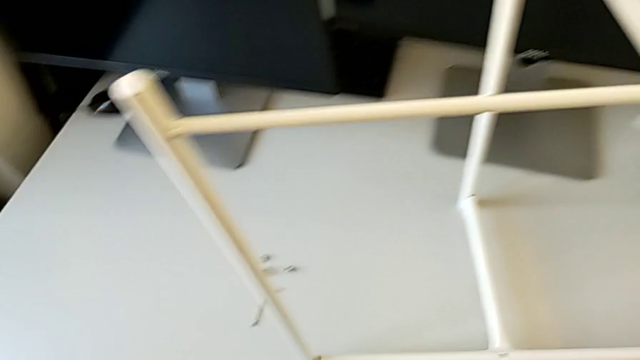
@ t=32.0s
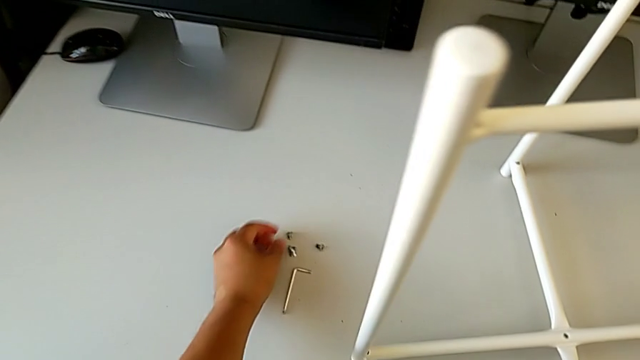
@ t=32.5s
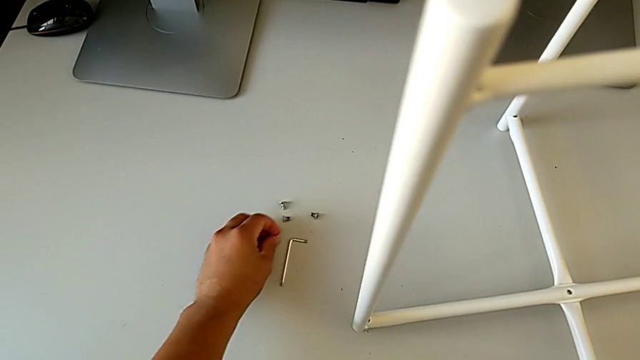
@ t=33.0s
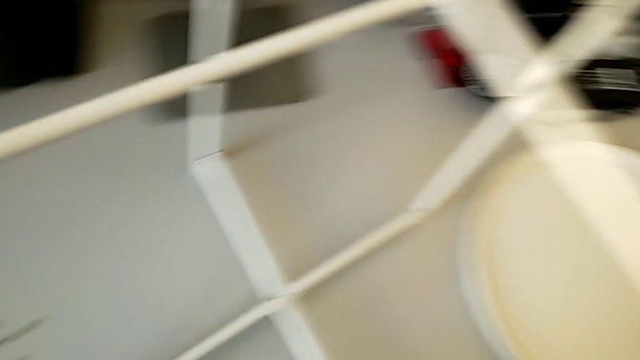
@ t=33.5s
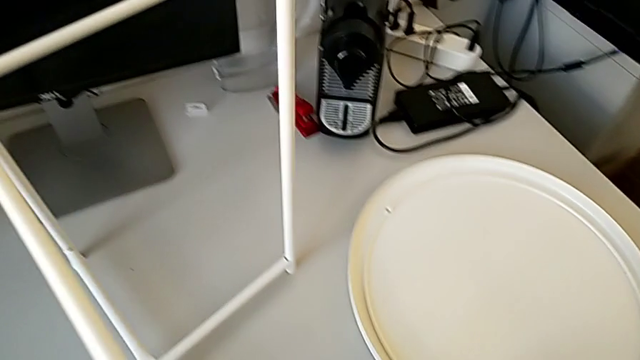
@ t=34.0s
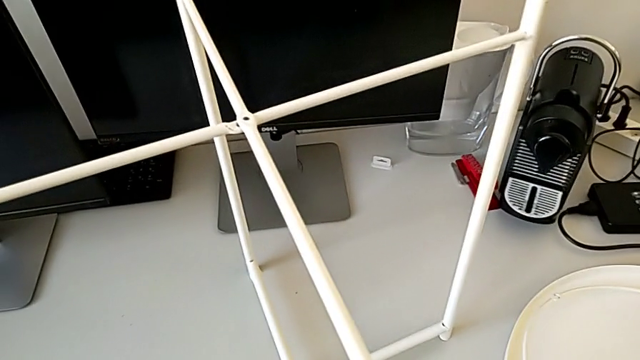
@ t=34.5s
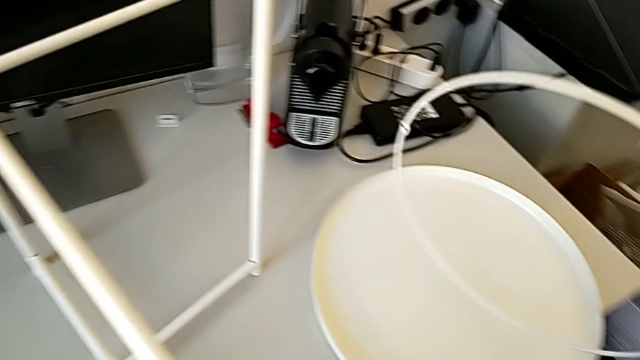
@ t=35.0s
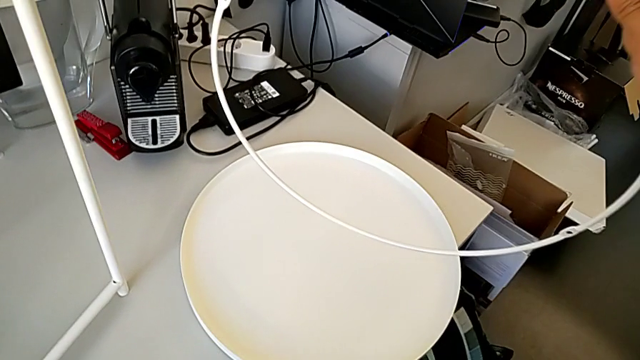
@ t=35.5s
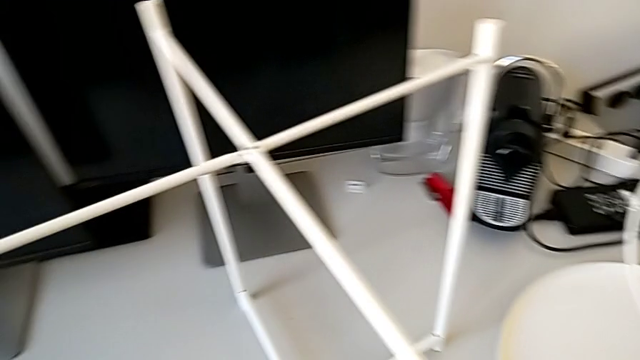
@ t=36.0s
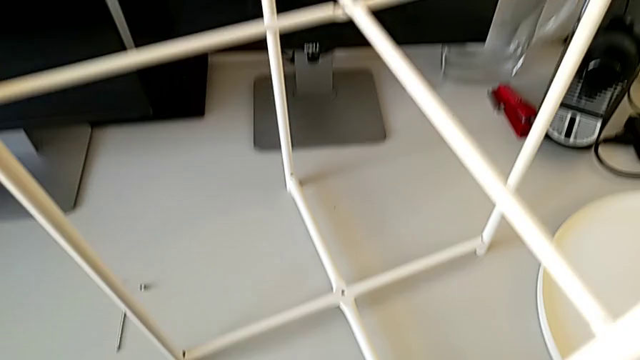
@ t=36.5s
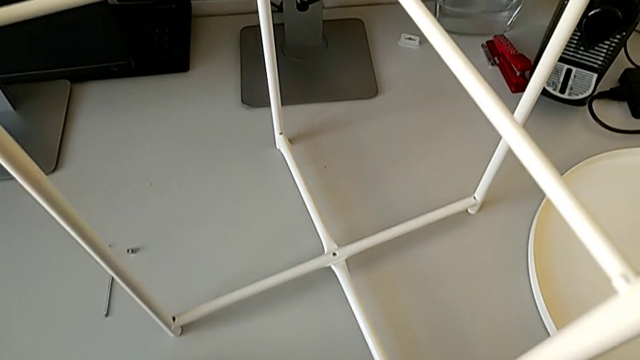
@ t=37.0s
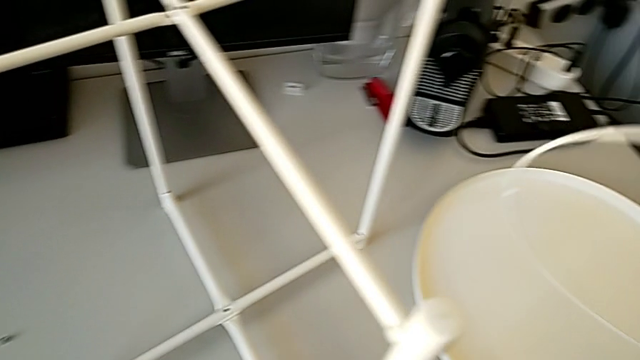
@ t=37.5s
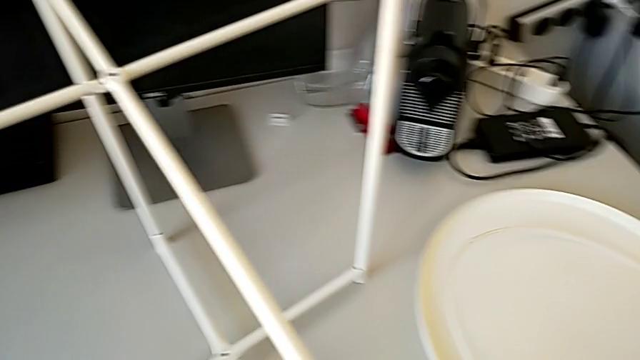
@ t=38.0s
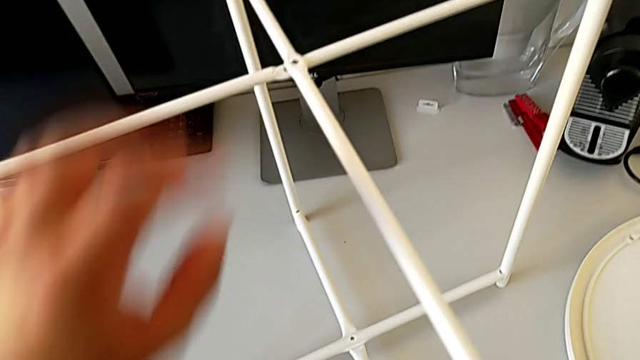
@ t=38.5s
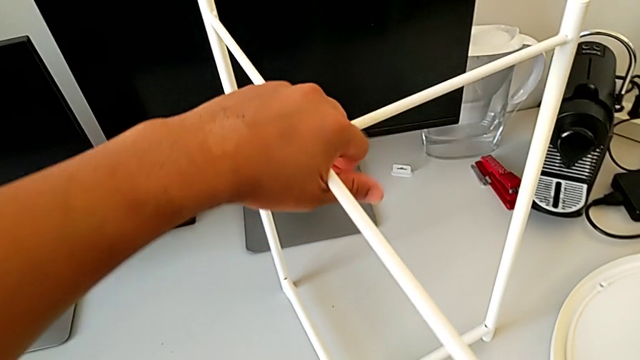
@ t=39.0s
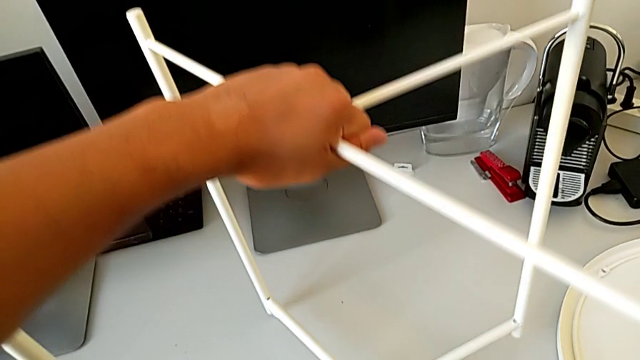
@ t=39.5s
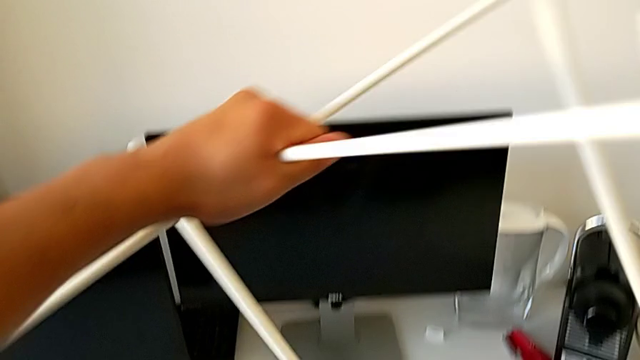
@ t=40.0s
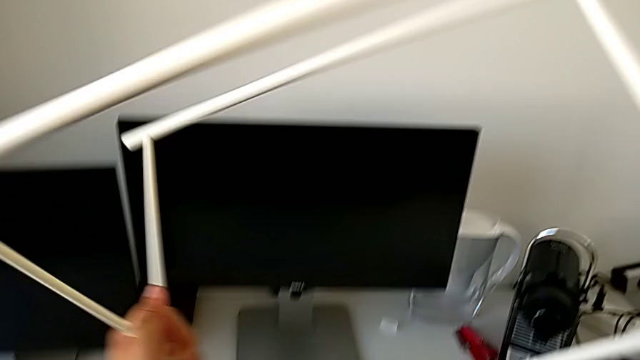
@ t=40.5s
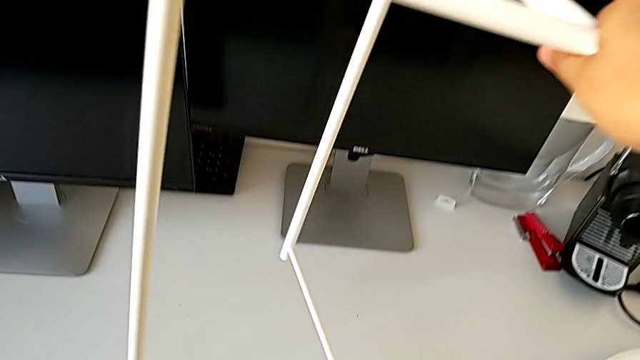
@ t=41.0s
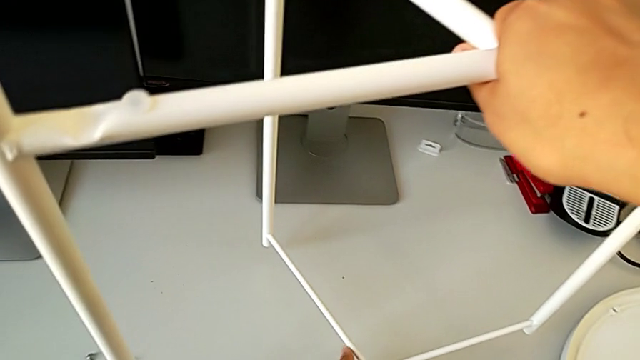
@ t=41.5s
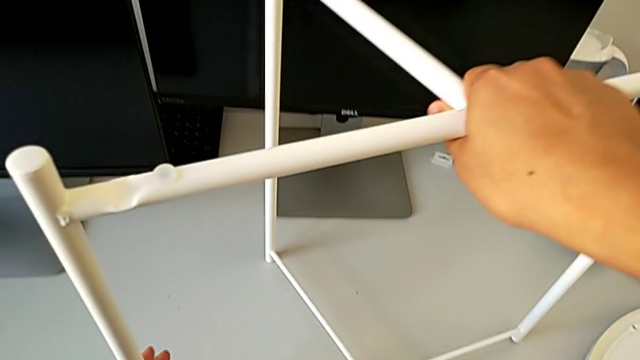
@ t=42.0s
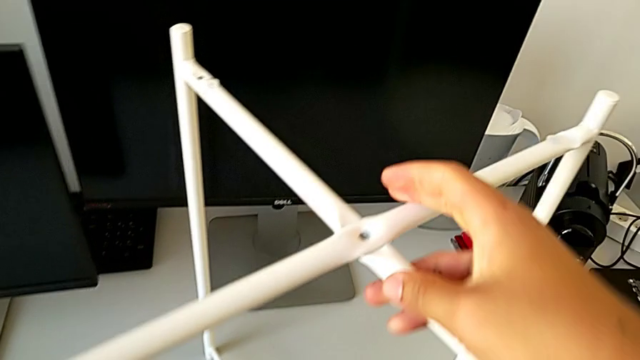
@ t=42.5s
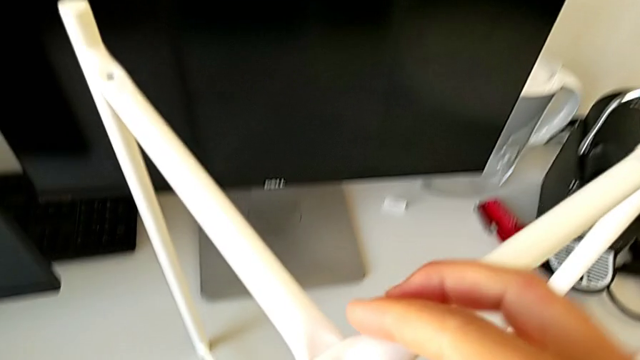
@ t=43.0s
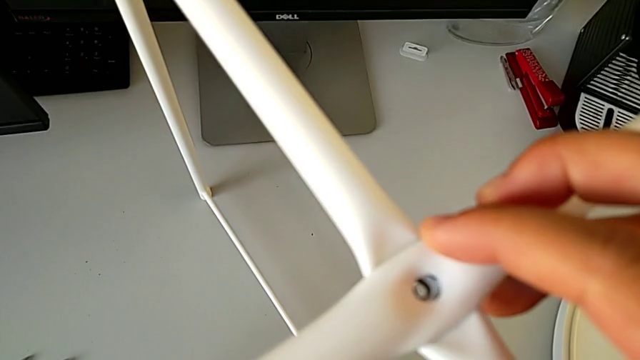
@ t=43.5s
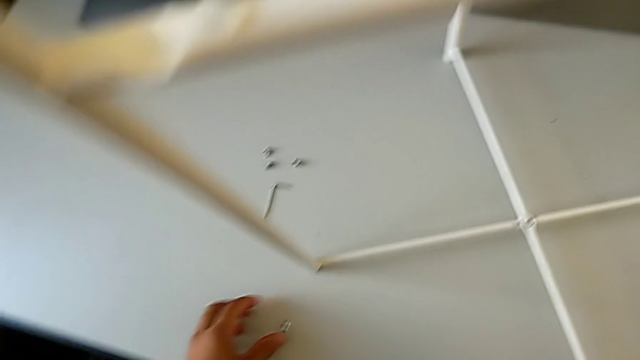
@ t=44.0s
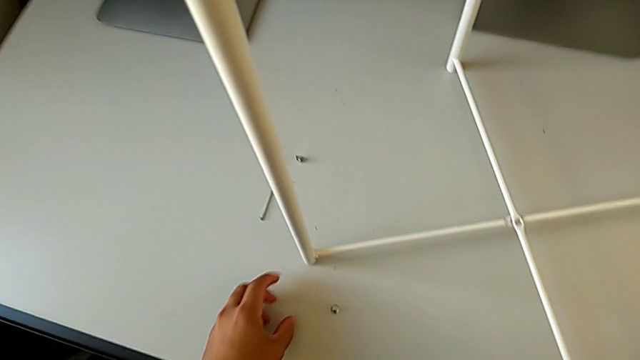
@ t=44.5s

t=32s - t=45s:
The camera wearer is assembling the top screw. They grab the hex socket head, grab the circle, lift it, inspect the leg, place the circle, grab the leg, rotate it, inspect it and grab the hex socket head.

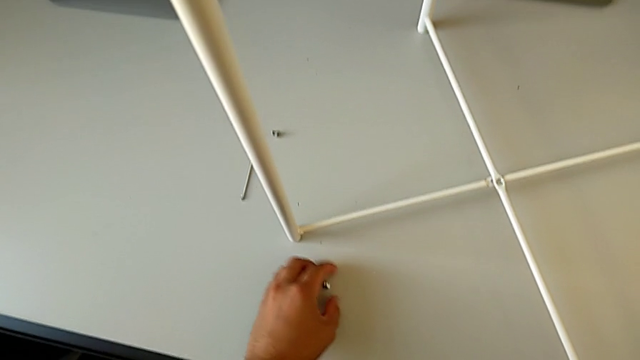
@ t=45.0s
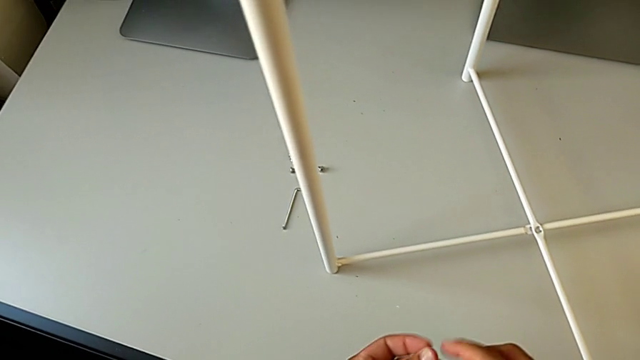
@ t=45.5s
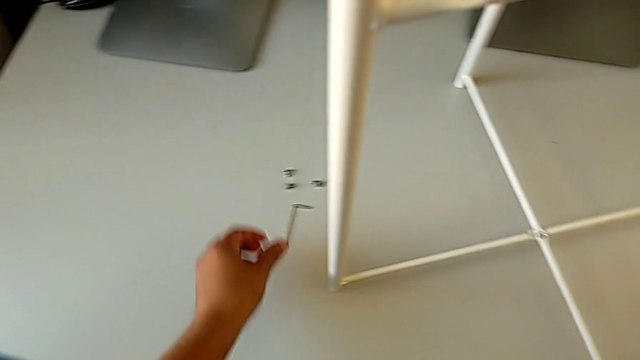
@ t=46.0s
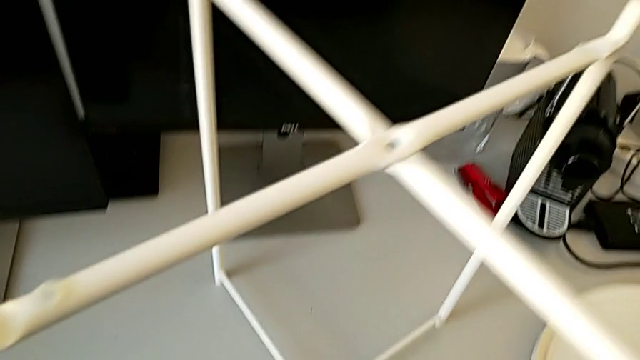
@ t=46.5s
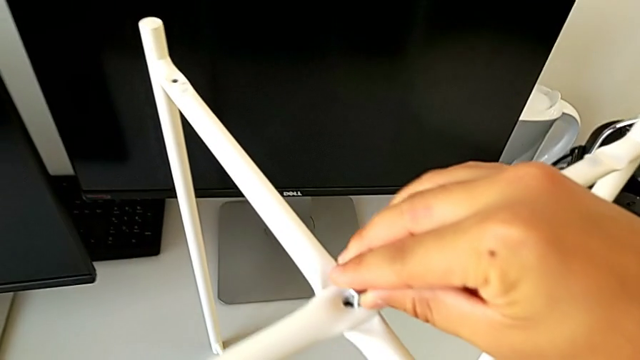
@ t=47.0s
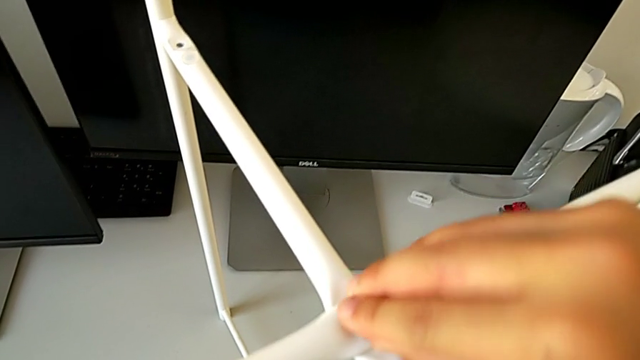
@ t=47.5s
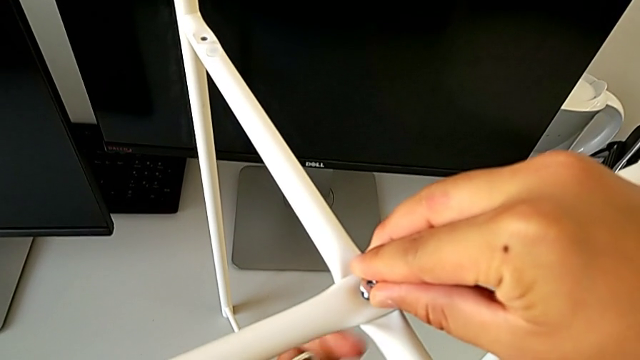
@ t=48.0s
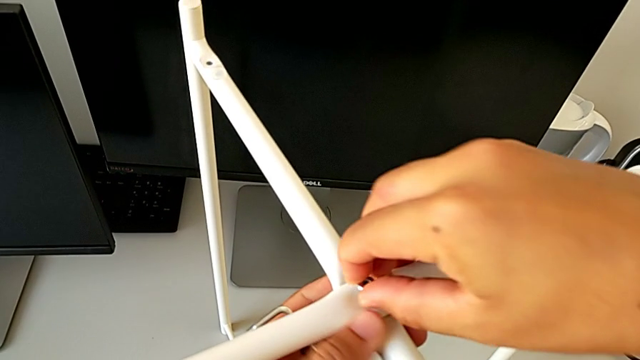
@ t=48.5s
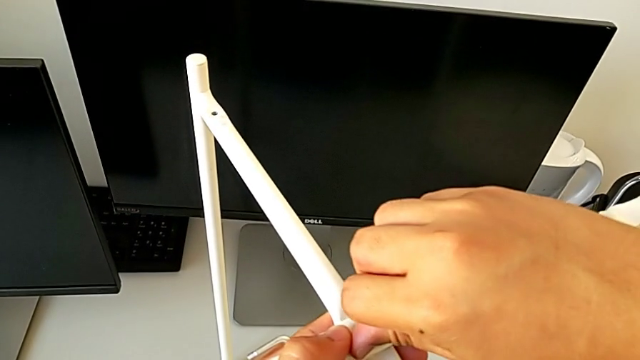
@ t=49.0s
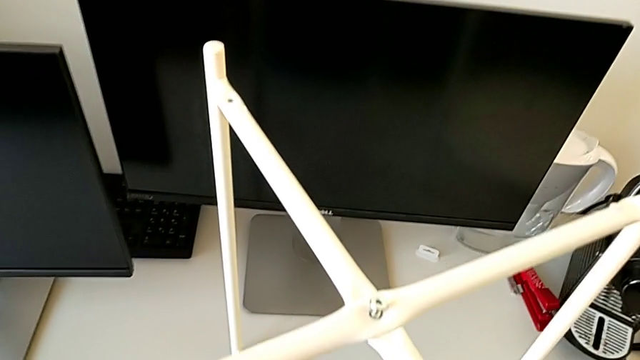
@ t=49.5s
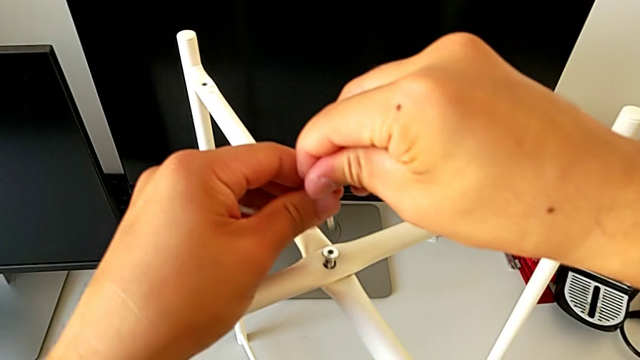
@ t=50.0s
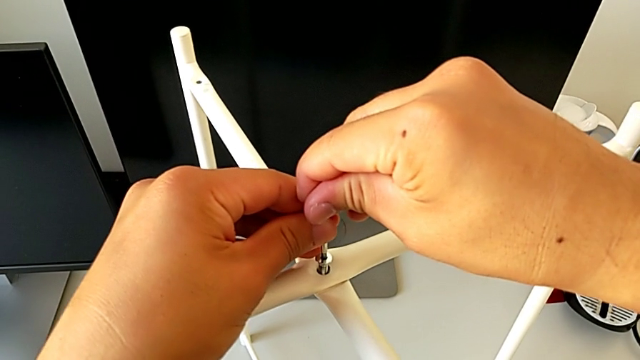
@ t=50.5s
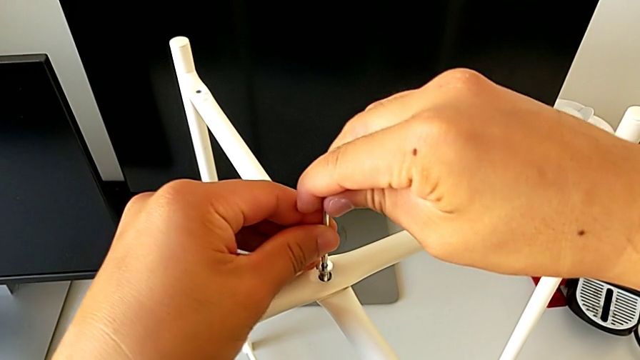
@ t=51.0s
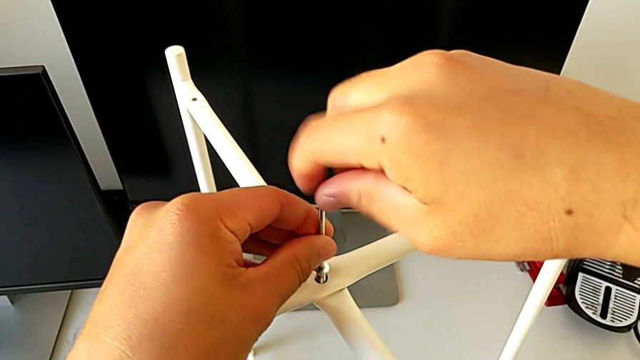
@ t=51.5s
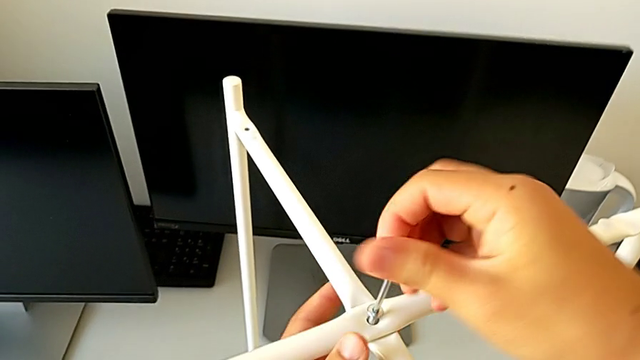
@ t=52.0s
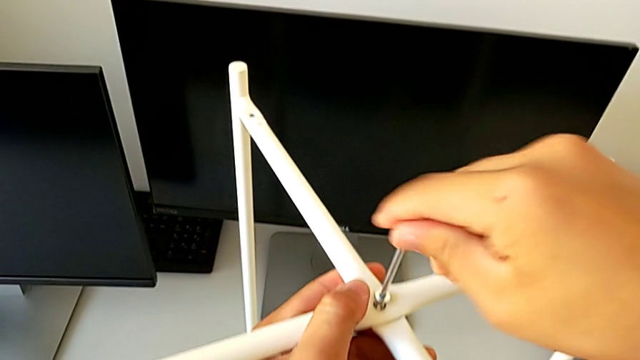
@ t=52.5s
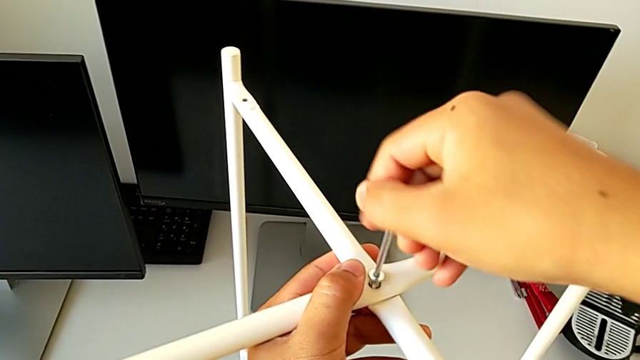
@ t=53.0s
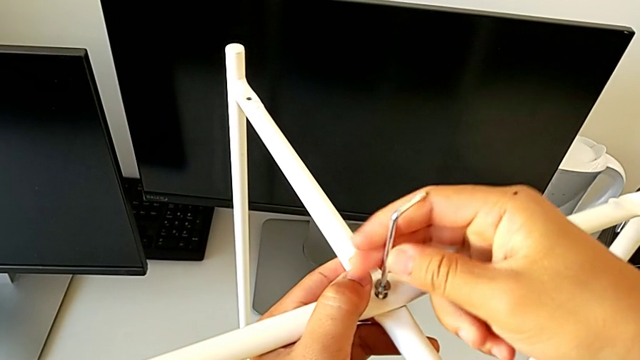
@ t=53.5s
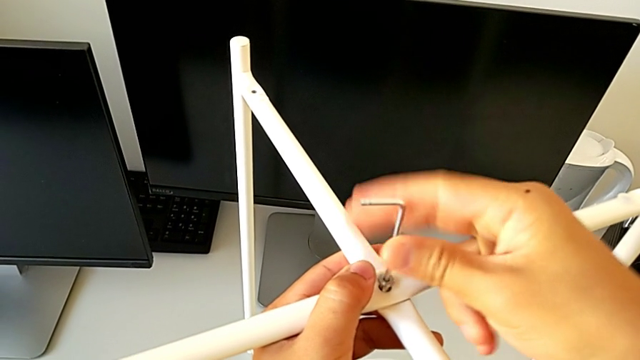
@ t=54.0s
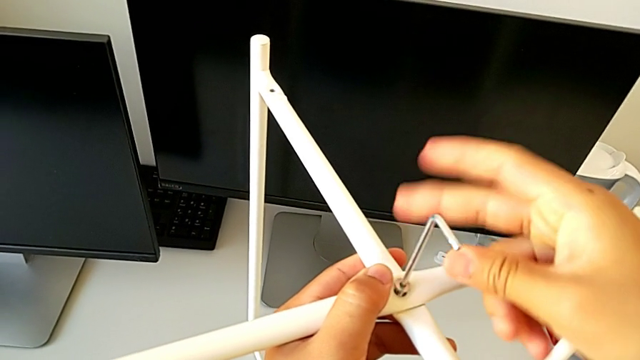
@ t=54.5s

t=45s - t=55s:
The camera wearer is assembling the top screw. They lift the hex socket head, grab the Allen wrench, insert the hex socket head, insert the top Allen wrench and screw the hex socket head.
